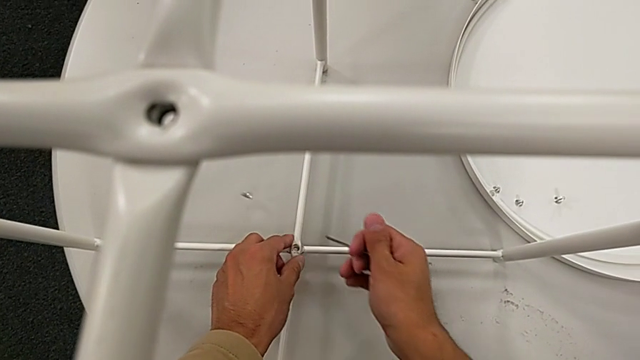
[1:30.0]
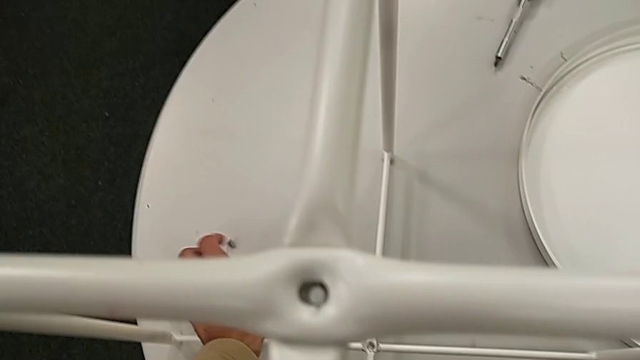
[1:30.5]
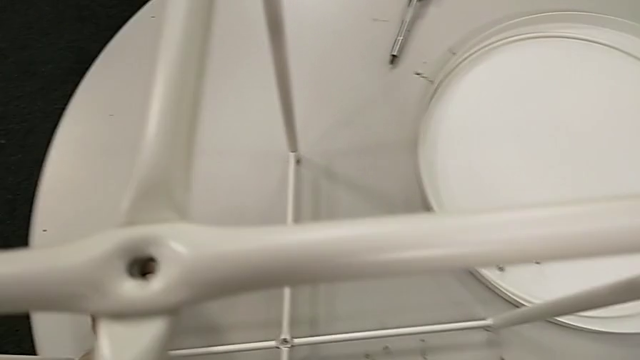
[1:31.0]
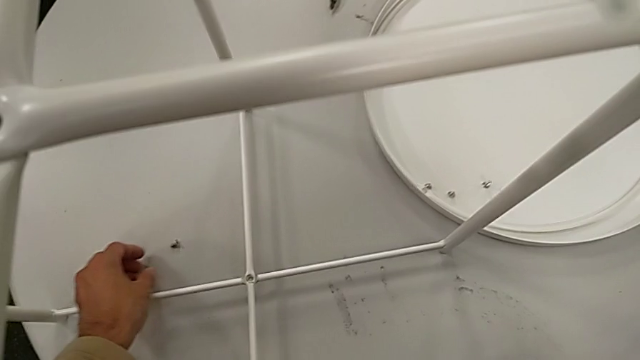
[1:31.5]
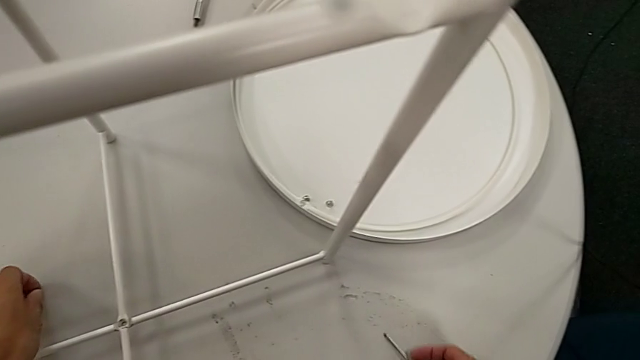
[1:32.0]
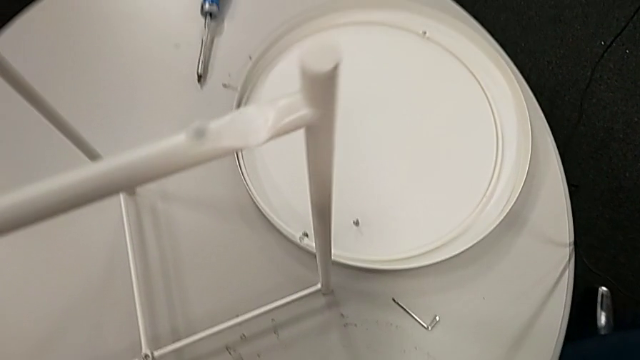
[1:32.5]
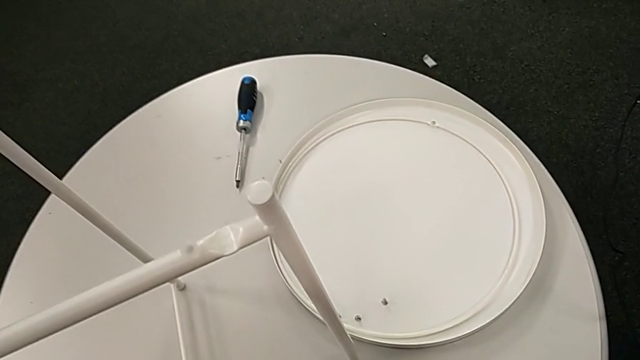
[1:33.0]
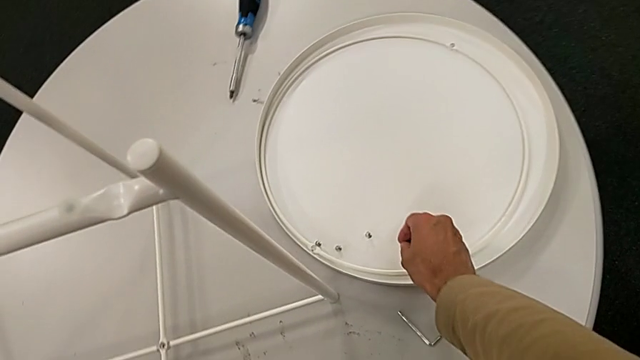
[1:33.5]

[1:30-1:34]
The camera wearer is unscrewing the hex socket head of the table. They grab the hex socket head, wrongly drop it, grab it with the left hand, place the Allen wrench with the right hand and place the hex socket head.

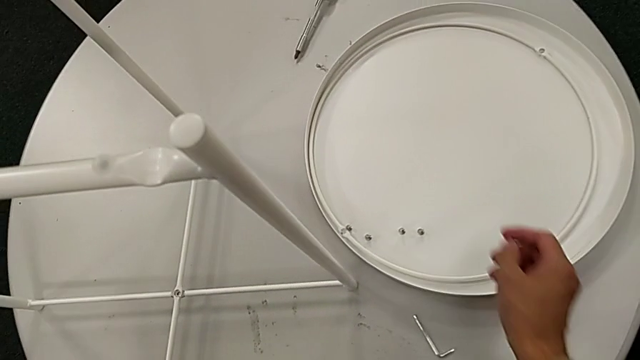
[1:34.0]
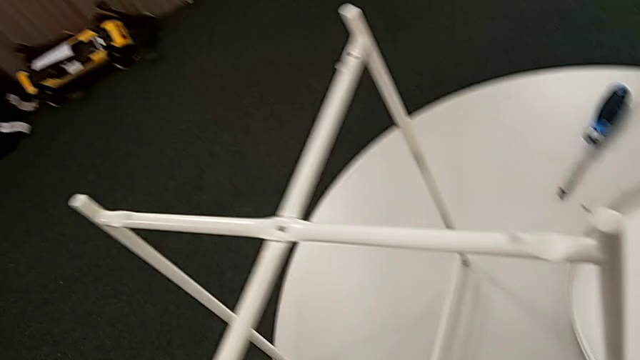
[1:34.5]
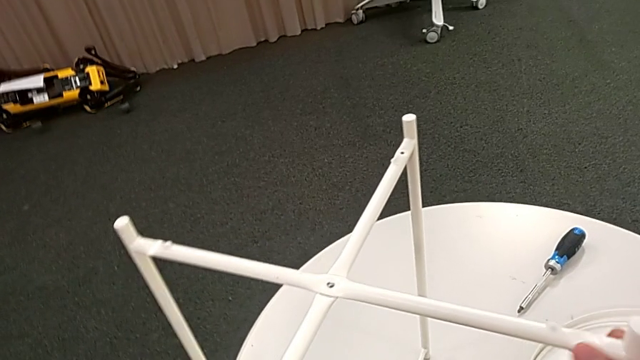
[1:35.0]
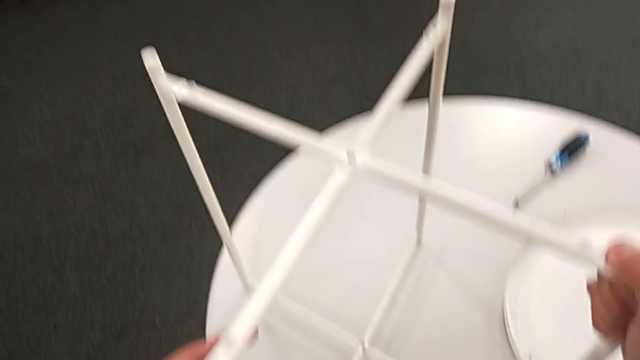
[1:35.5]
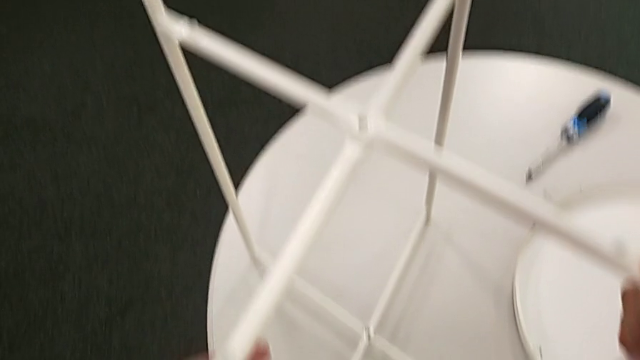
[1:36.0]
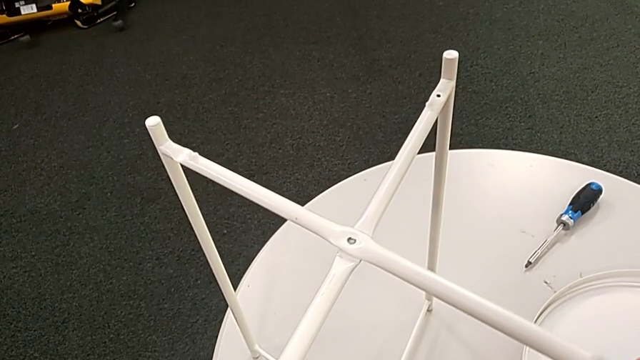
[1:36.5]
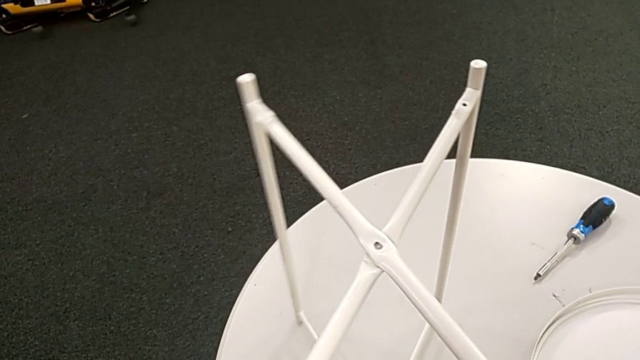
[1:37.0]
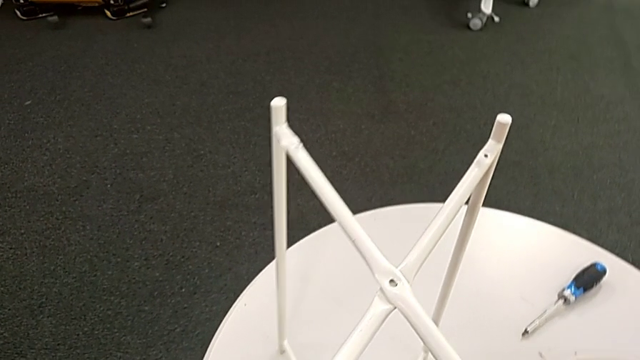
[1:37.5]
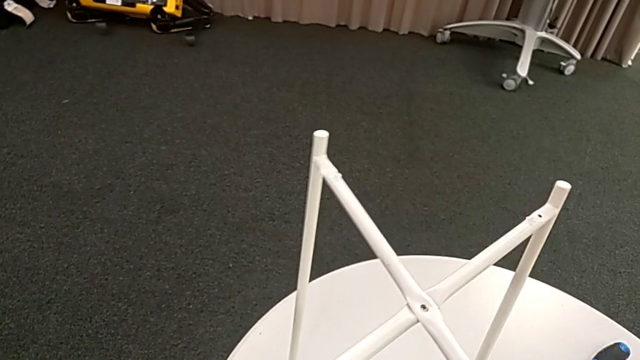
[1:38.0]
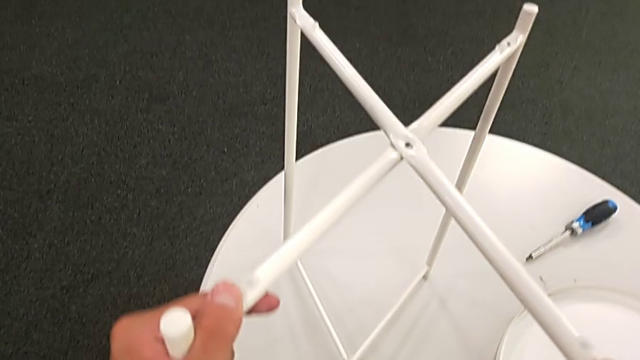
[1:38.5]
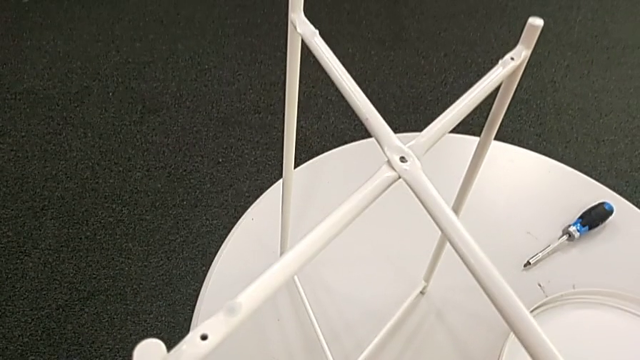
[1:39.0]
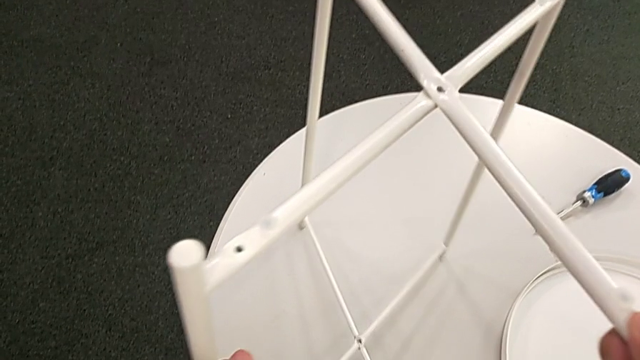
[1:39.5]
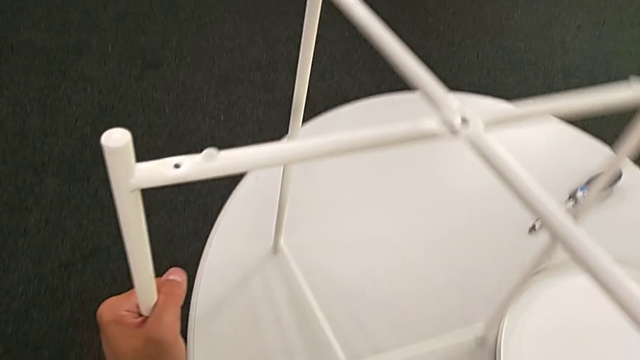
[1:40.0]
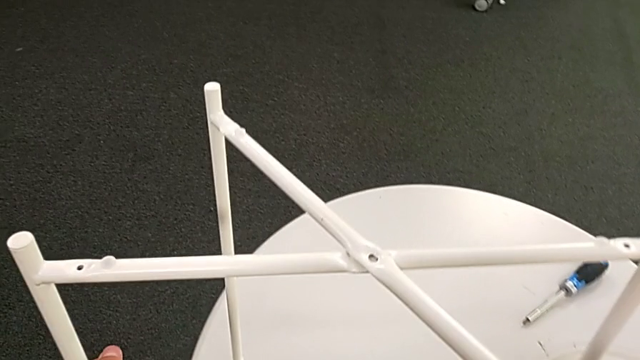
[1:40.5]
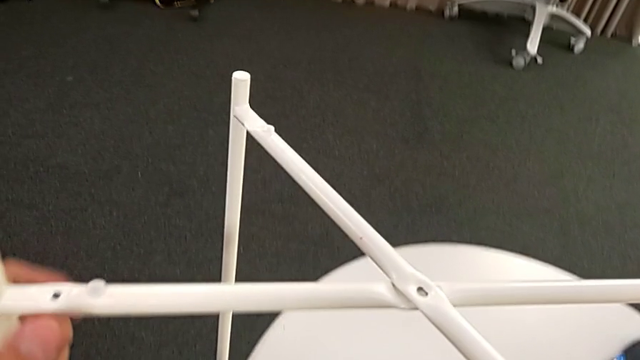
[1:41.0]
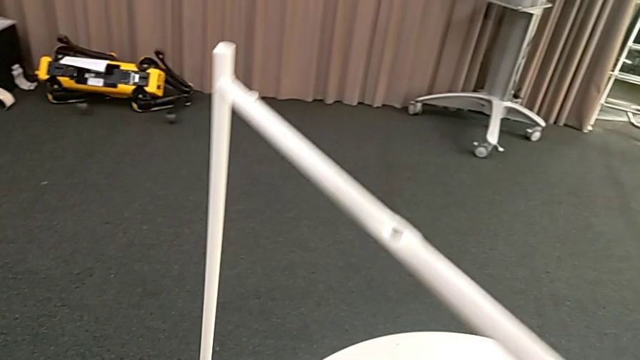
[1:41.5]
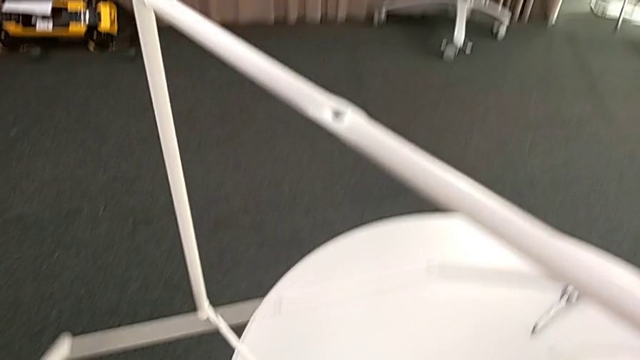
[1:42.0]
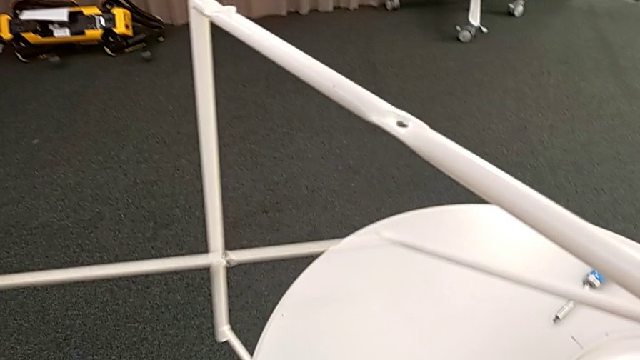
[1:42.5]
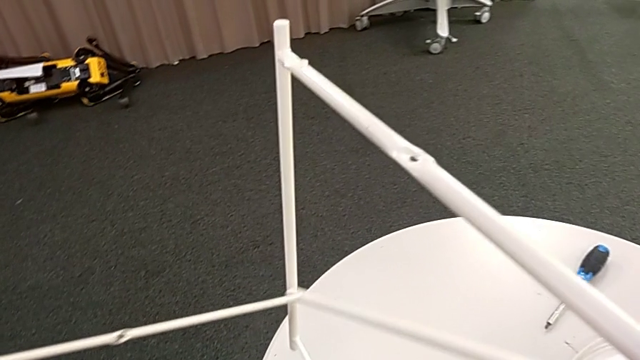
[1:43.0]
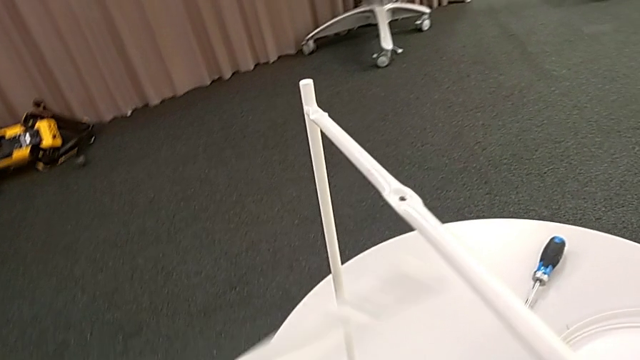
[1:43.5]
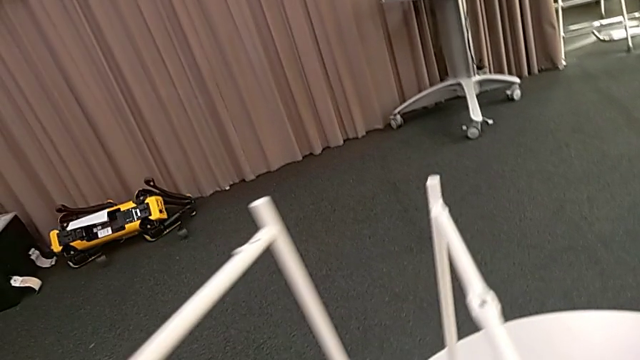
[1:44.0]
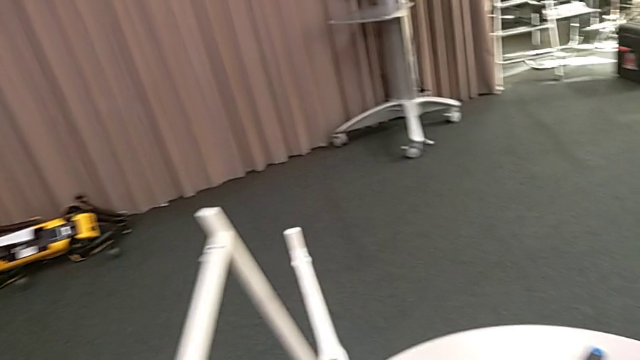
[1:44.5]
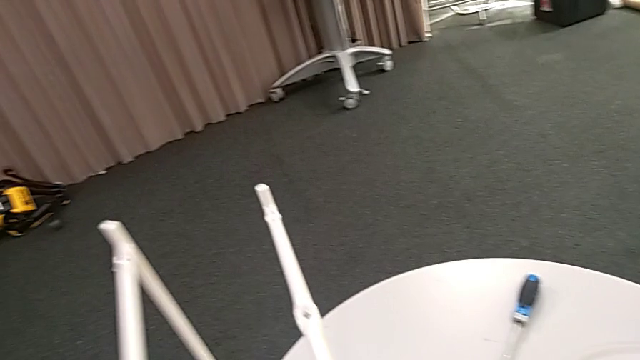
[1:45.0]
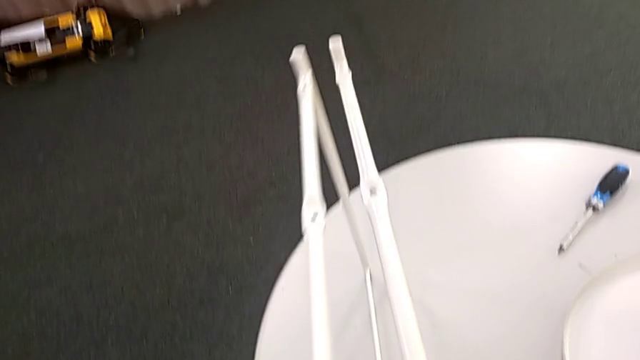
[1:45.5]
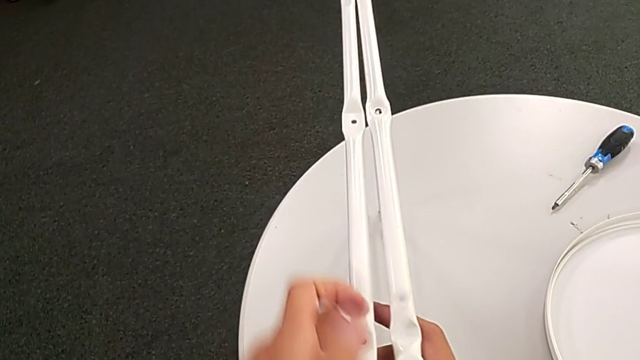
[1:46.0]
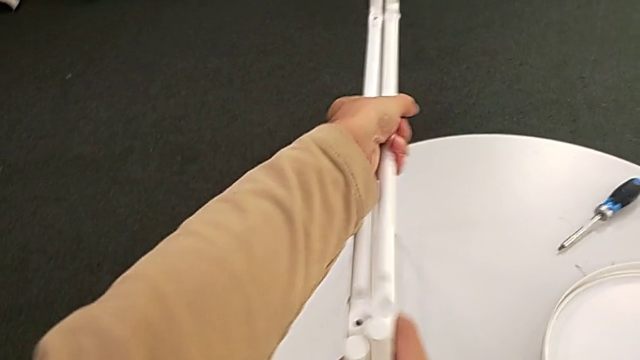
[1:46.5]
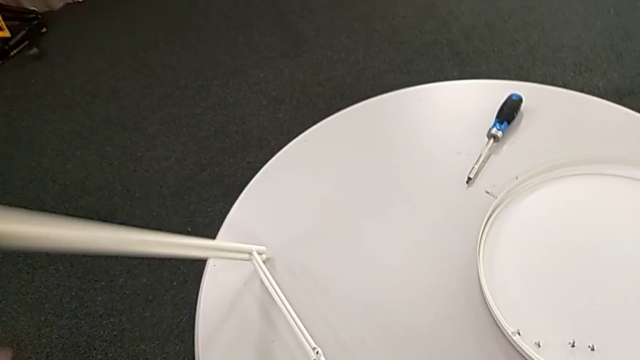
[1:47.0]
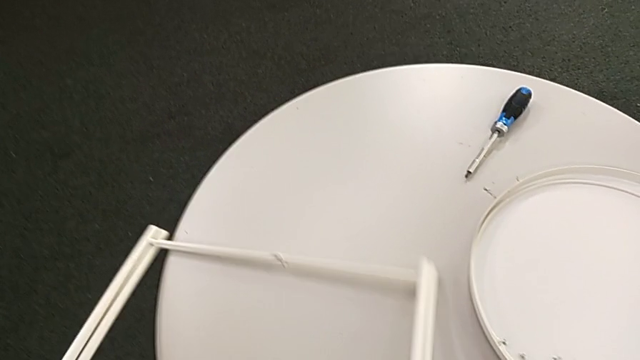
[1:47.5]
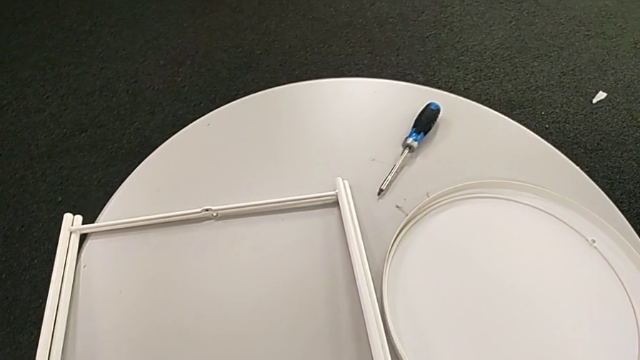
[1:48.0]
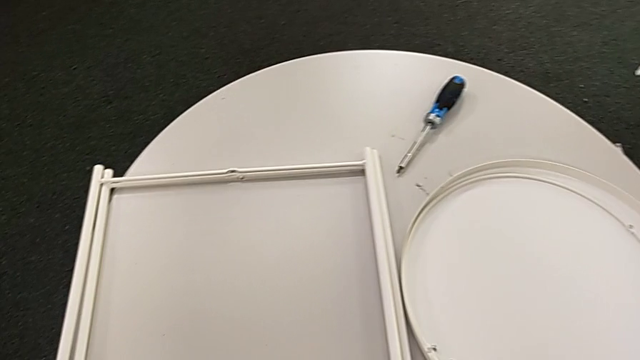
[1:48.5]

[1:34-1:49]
The camera wearer disassembles the leg. They slide the leg, disassemble it, align it and place it.
